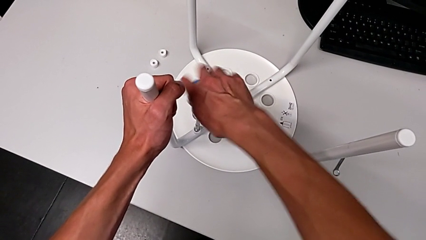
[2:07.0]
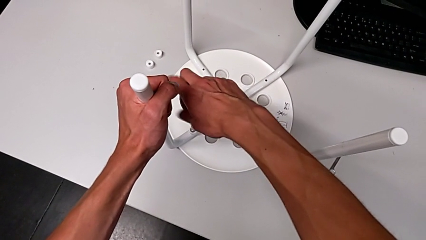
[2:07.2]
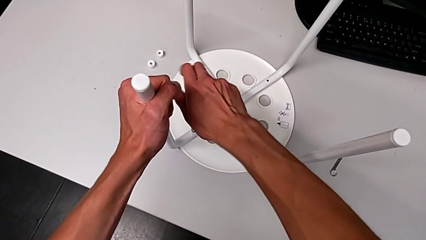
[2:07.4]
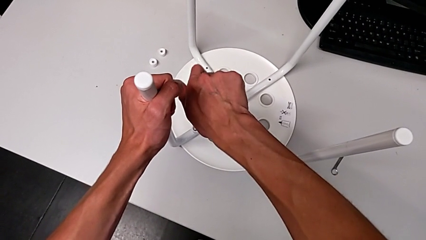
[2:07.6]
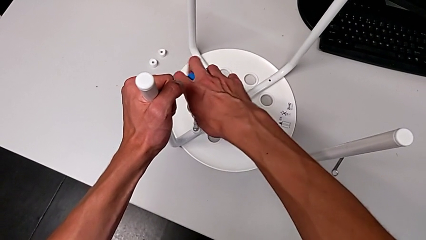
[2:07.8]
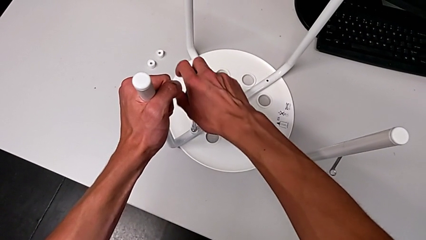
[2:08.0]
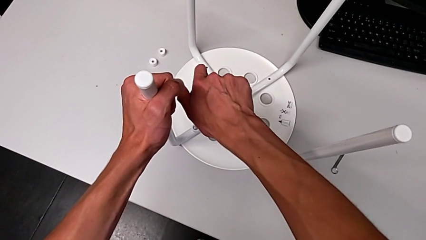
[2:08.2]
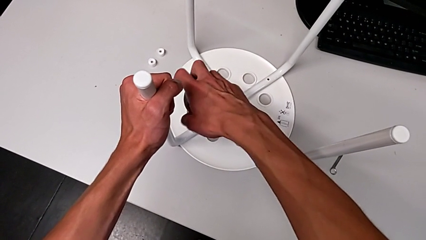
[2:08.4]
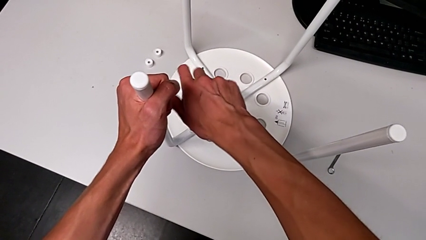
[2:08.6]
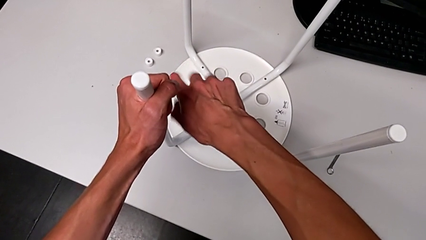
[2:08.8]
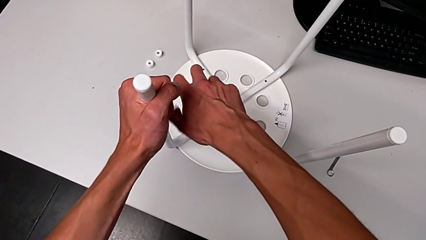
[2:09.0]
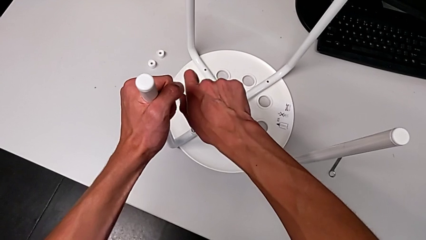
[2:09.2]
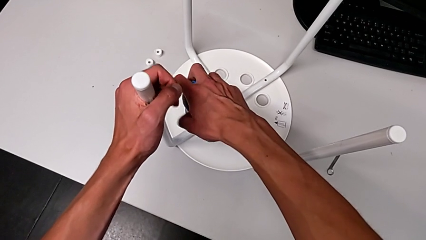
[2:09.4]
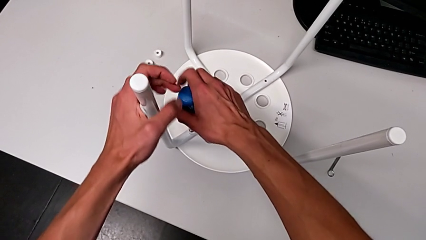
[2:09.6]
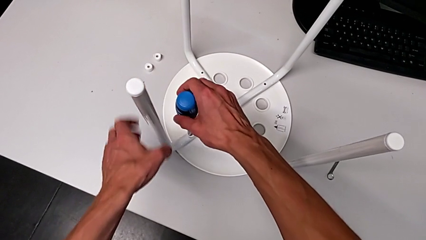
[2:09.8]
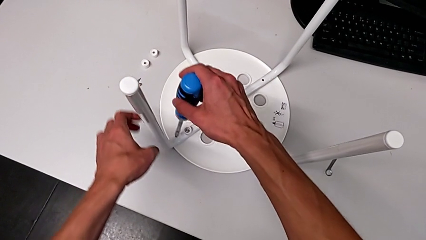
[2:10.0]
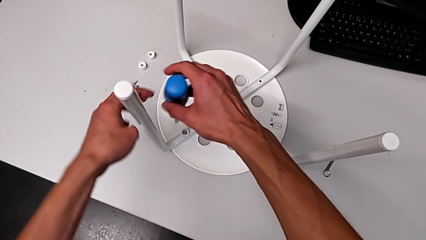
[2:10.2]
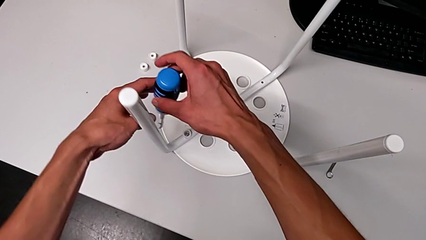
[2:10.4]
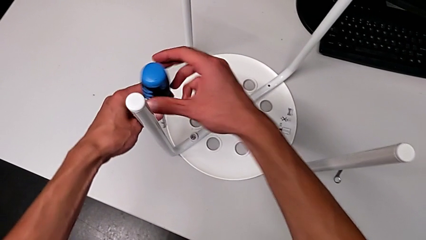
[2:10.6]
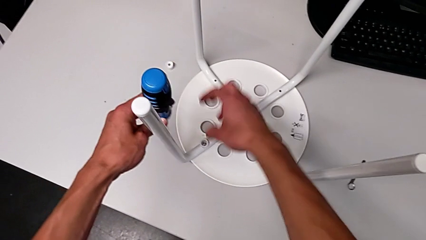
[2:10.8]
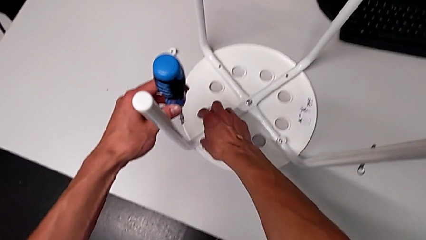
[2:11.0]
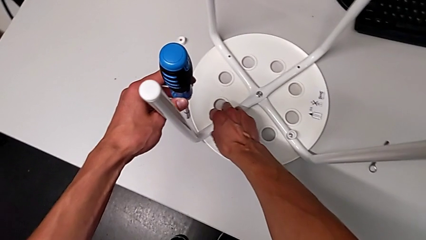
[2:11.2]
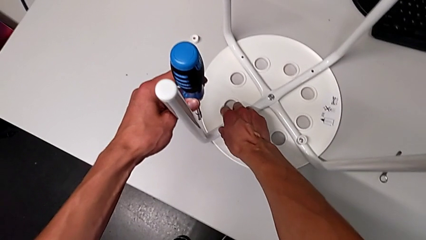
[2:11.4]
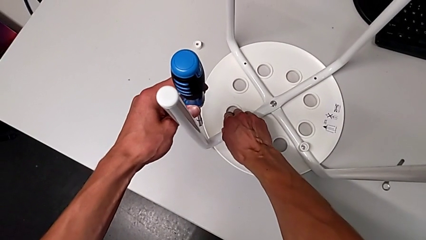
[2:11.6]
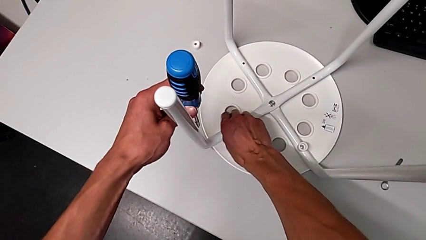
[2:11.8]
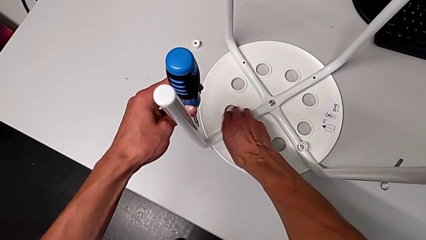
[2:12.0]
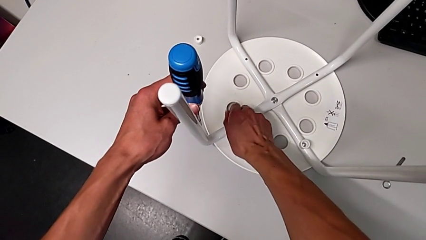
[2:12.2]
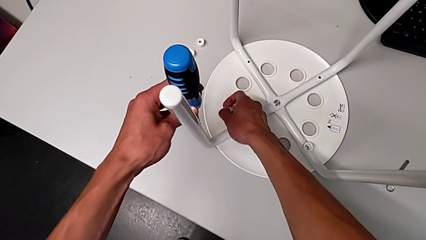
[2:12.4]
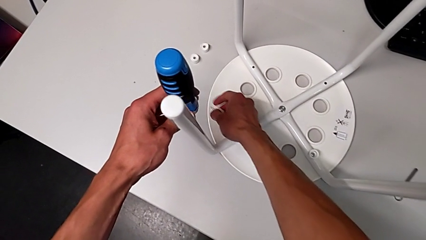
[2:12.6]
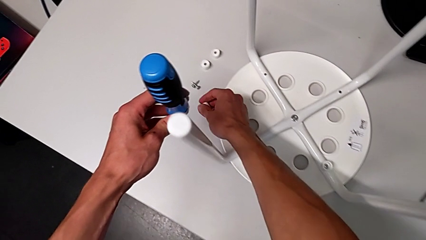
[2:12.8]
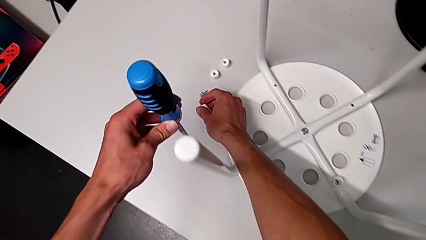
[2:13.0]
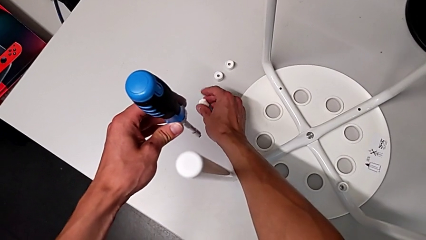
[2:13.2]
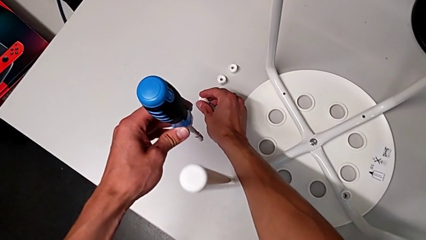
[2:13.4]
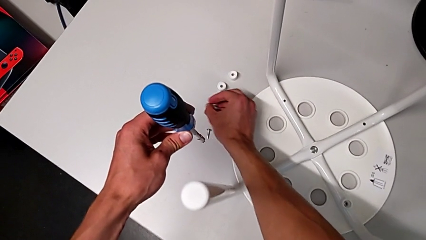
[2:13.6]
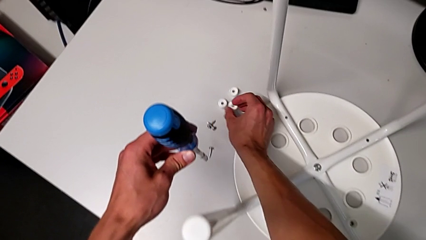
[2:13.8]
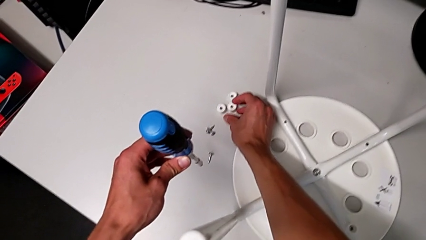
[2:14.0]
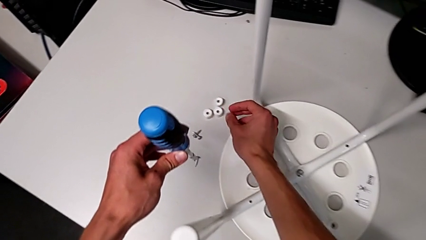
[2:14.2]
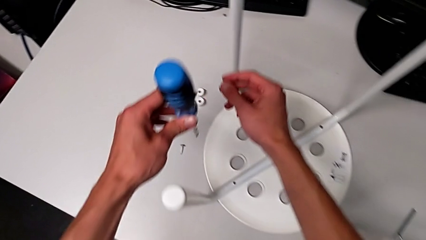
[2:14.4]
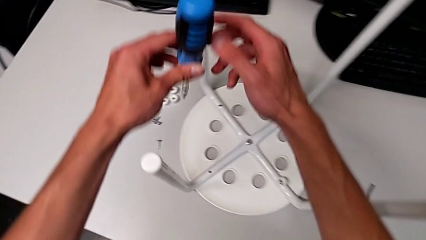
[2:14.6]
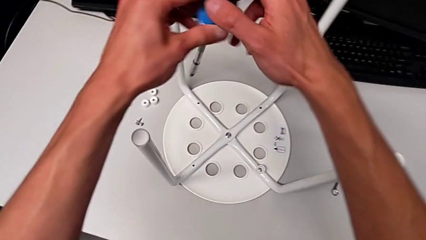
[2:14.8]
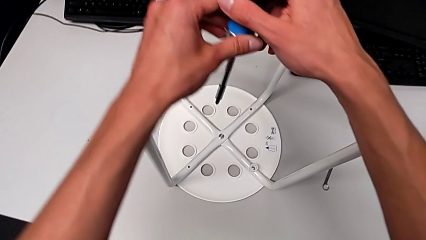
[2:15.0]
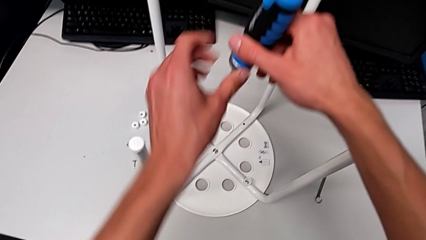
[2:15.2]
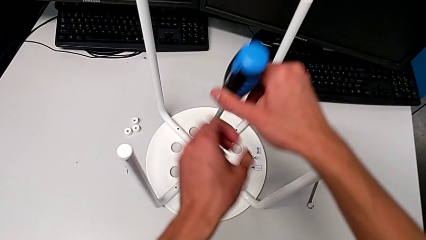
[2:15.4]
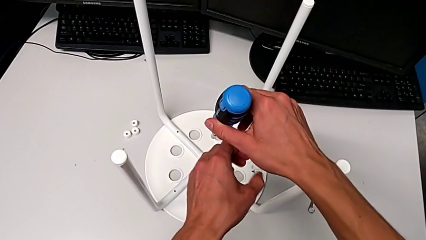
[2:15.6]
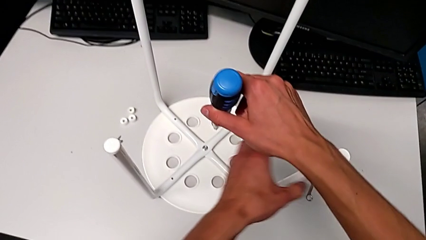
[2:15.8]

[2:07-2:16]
The camera wearer is screwing the third screw with the screwdriver. They keep unscrewing the third screw, grab it and place the third washer.

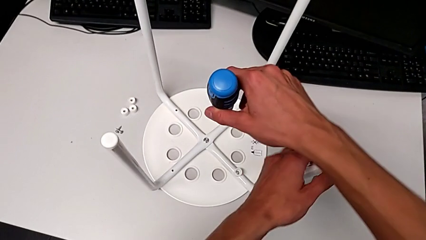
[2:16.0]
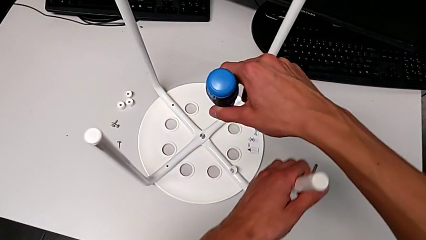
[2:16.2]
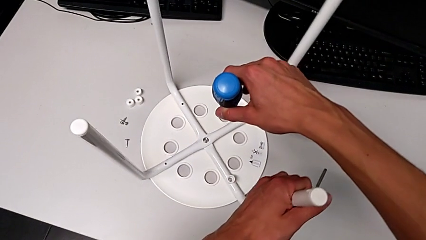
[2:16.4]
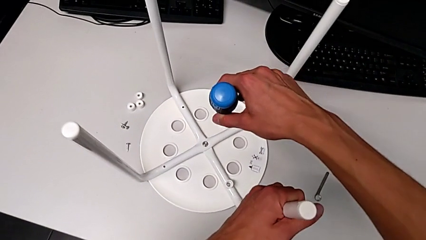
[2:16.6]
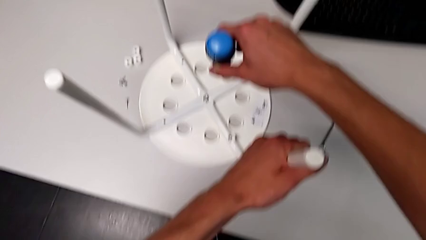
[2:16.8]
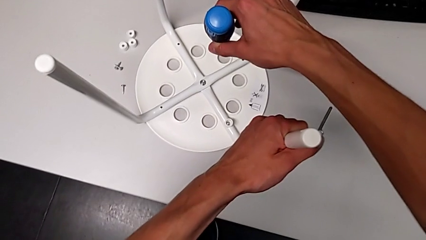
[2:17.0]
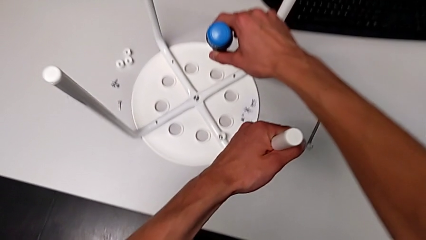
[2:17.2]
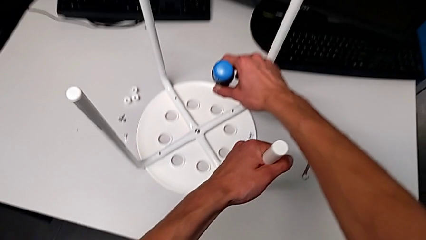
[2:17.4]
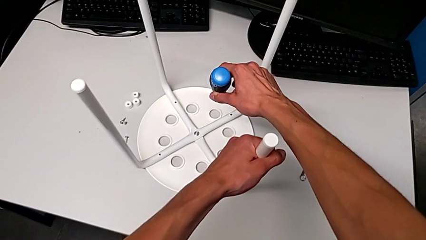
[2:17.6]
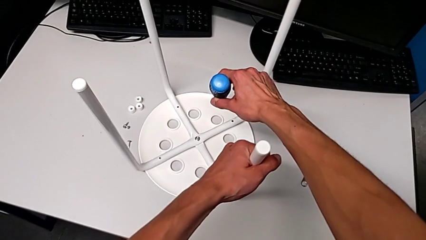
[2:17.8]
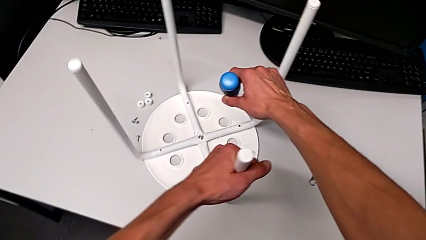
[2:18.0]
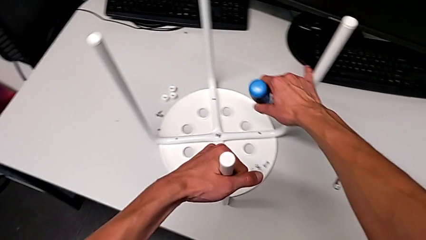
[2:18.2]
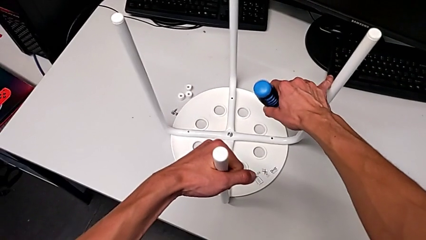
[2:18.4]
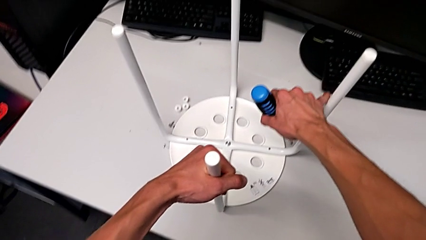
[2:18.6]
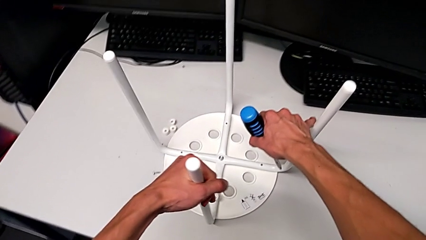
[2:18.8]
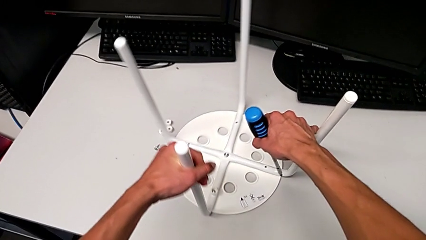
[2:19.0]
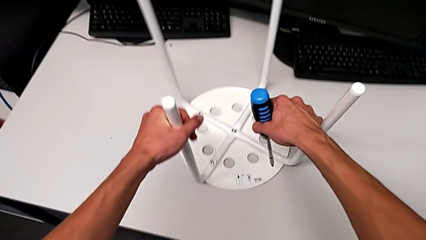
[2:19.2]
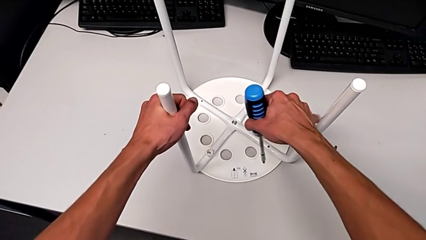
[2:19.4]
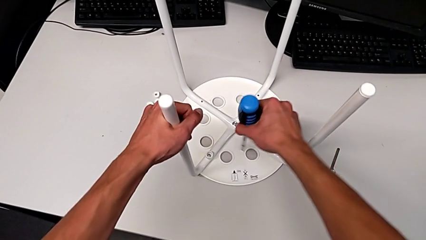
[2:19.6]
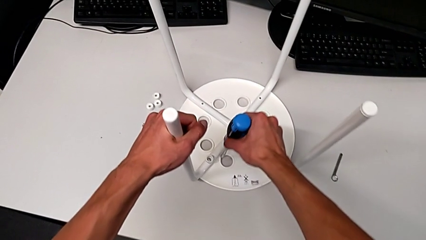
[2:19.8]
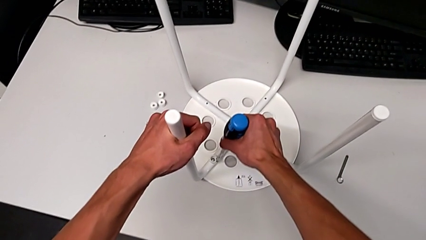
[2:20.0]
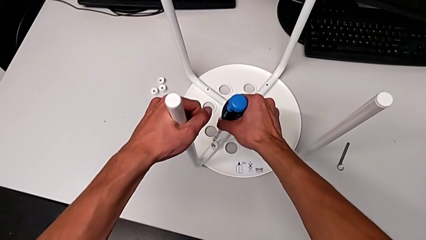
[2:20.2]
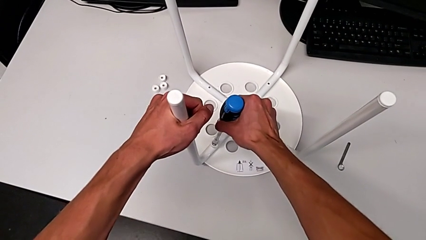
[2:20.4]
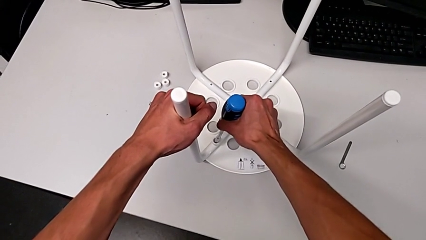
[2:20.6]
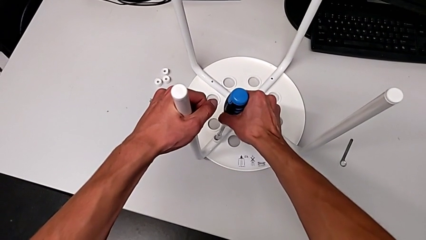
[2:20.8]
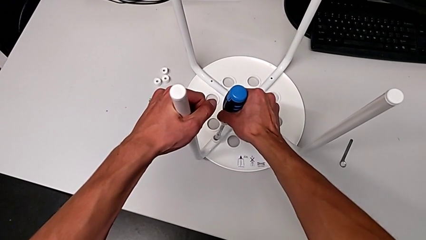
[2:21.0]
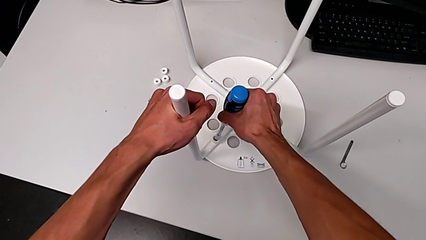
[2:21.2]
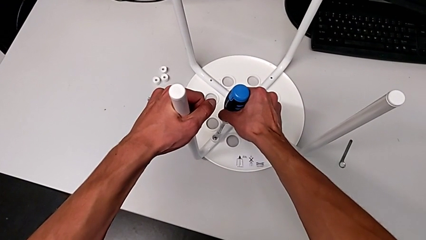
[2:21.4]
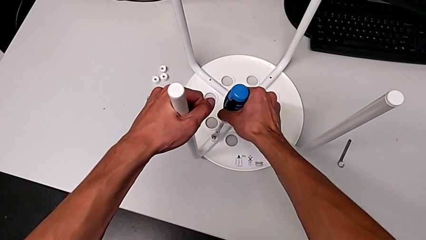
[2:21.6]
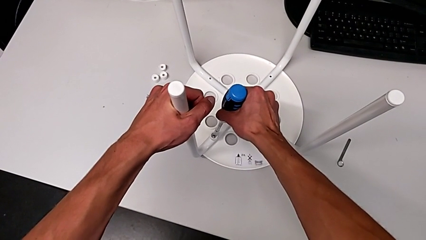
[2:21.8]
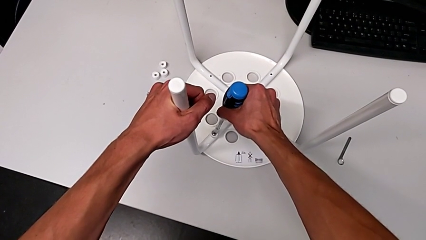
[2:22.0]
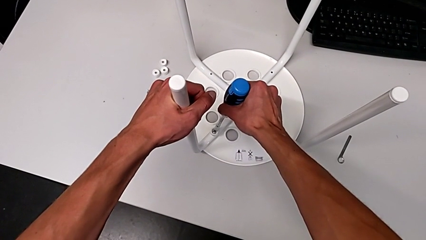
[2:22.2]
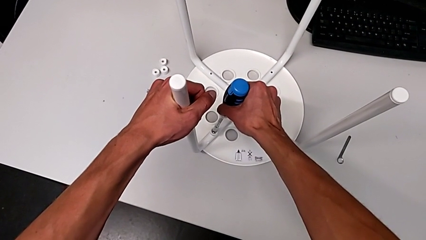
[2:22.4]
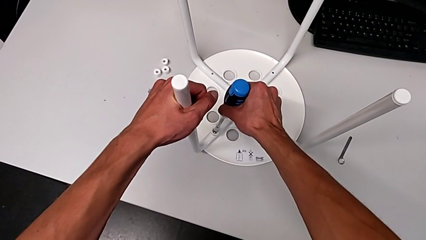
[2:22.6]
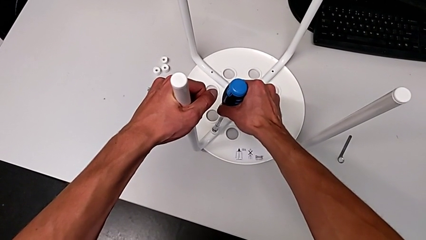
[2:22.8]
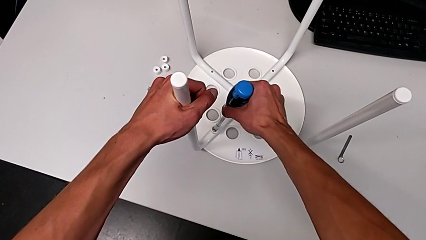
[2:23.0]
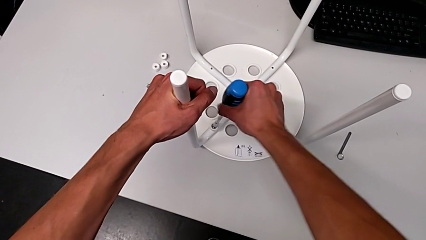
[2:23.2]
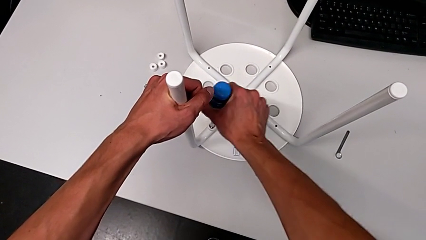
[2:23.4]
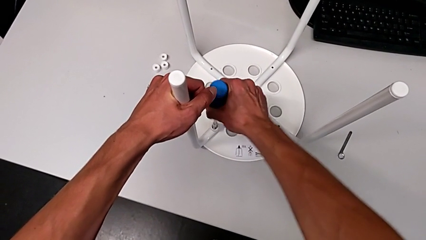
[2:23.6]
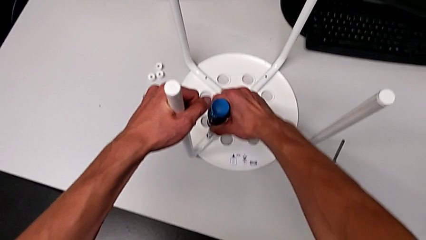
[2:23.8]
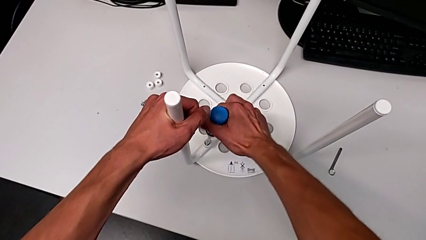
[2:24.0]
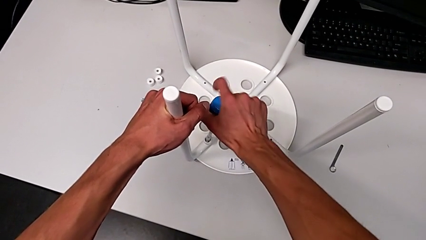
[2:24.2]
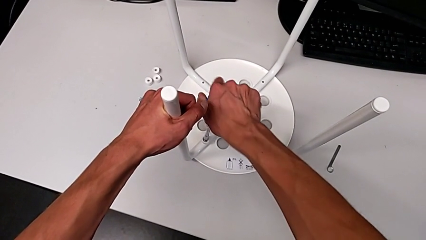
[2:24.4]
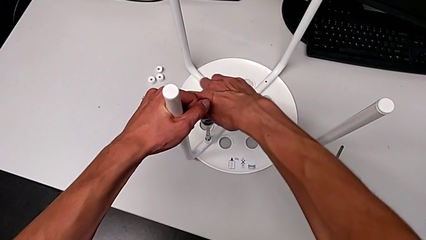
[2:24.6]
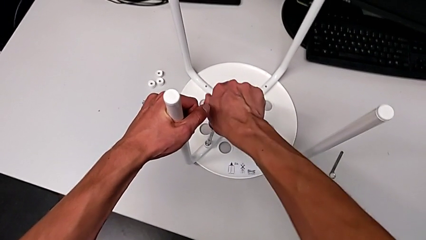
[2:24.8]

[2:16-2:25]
The camera wearer is screwing the fourth screw with the screwdriver. They grab the white leg and rotate the white stool.
